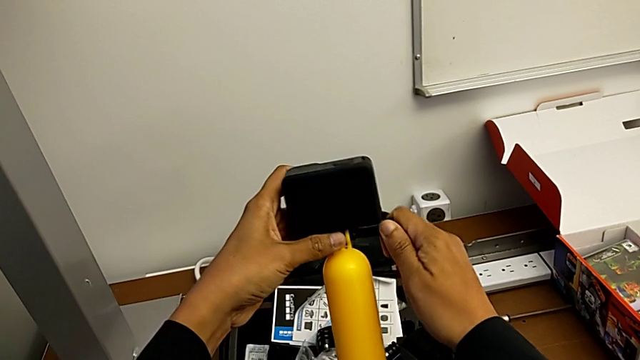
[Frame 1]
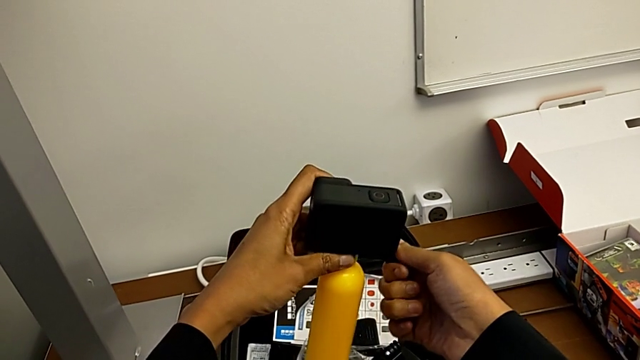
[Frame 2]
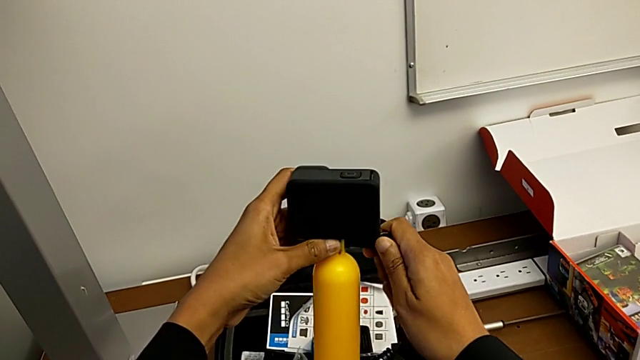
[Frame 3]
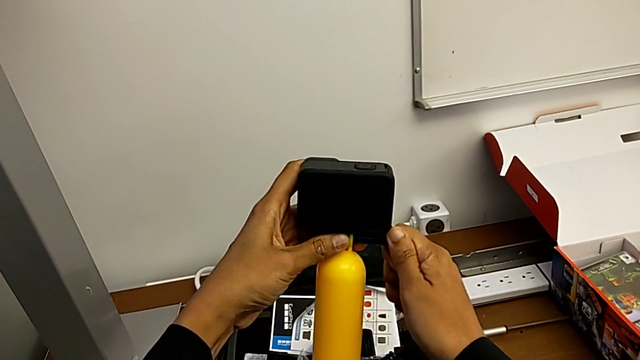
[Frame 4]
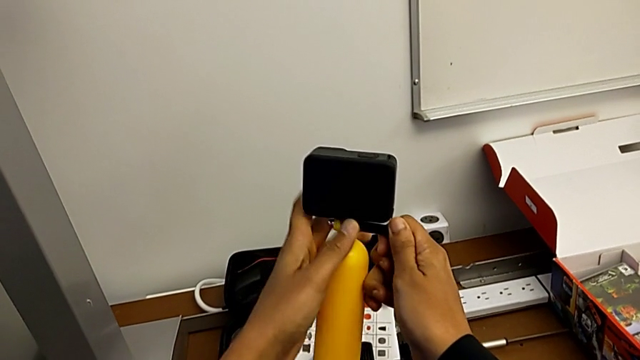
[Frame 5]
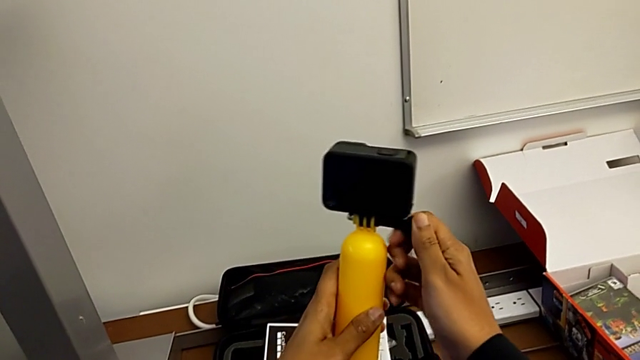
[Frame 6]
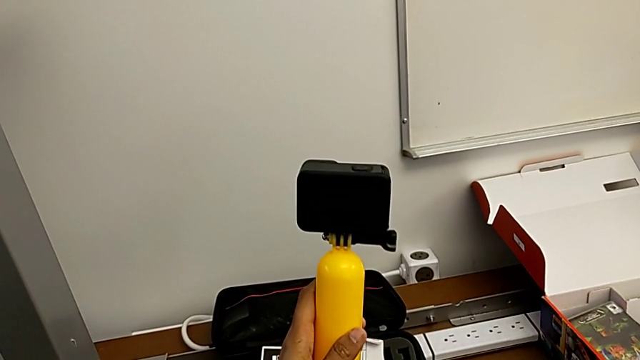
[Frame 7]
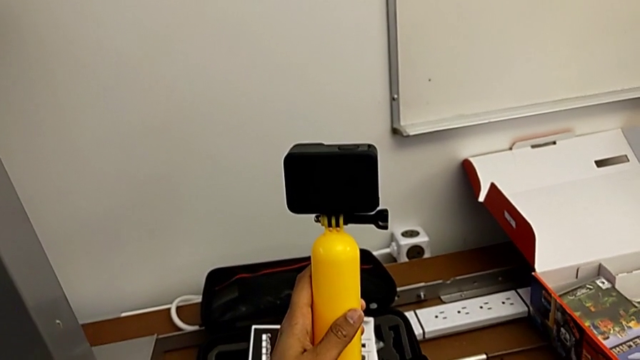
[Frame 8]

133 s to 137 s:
The camera wearer is changing their stance to tripod mode. They screw the mounting peg.

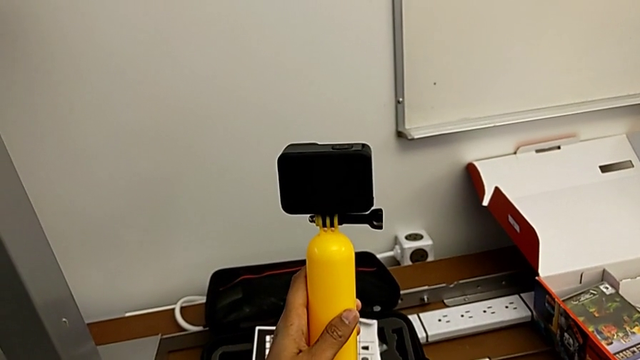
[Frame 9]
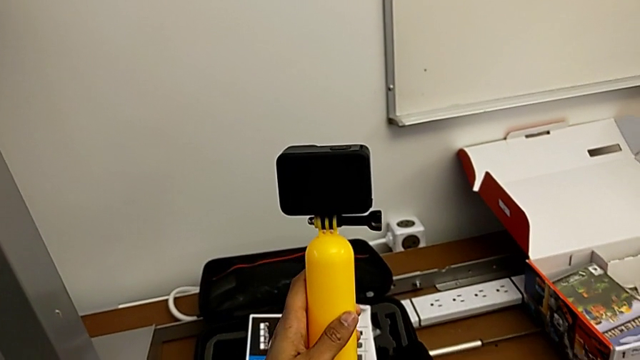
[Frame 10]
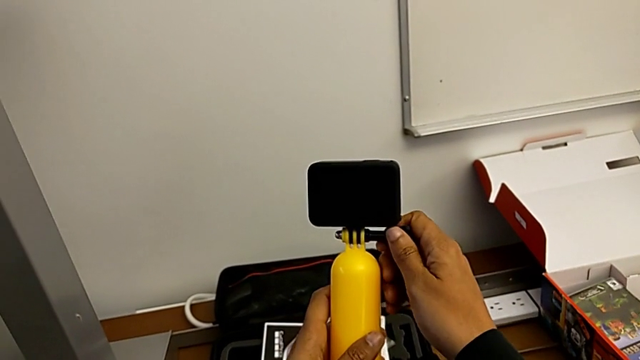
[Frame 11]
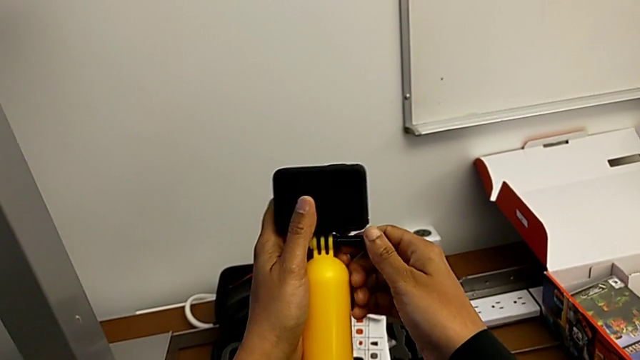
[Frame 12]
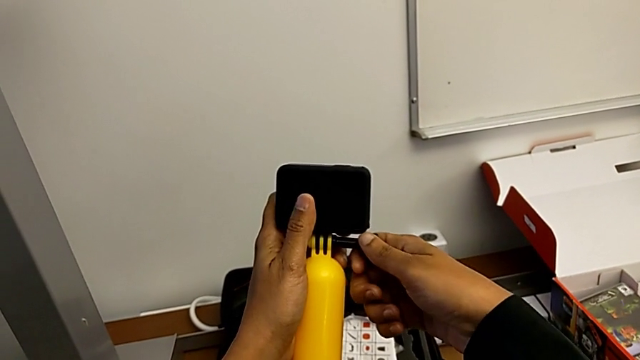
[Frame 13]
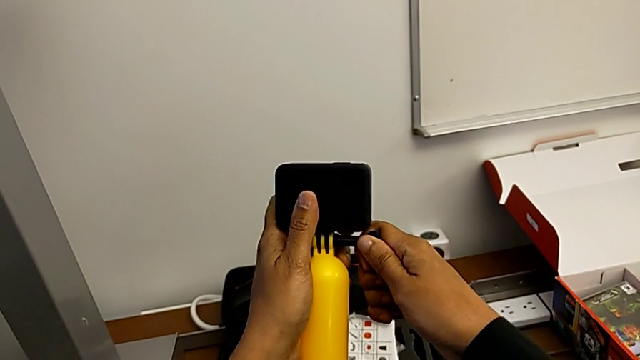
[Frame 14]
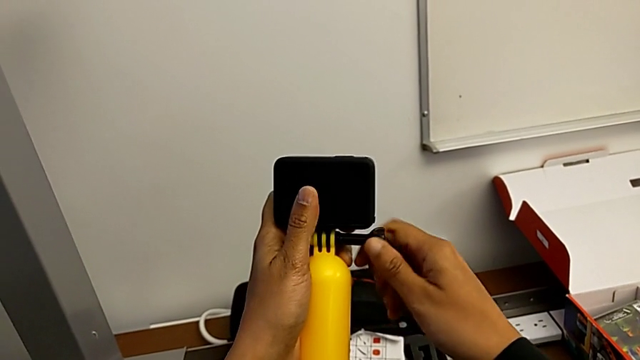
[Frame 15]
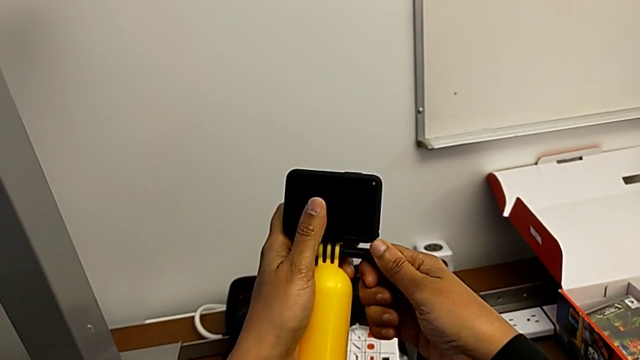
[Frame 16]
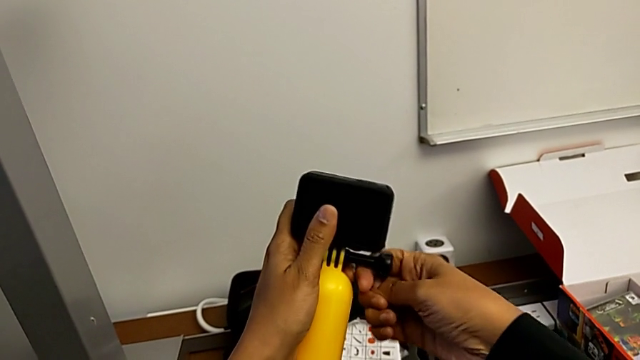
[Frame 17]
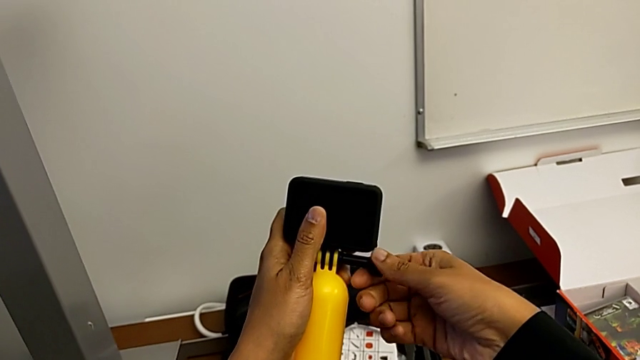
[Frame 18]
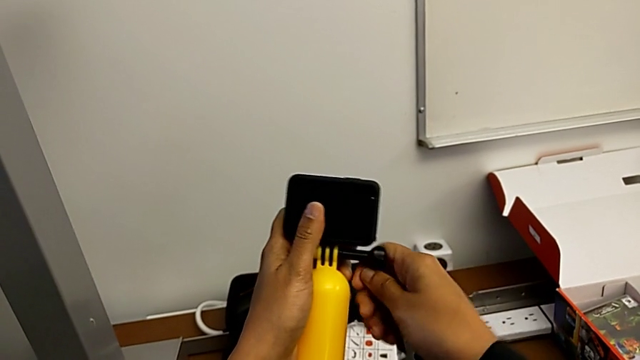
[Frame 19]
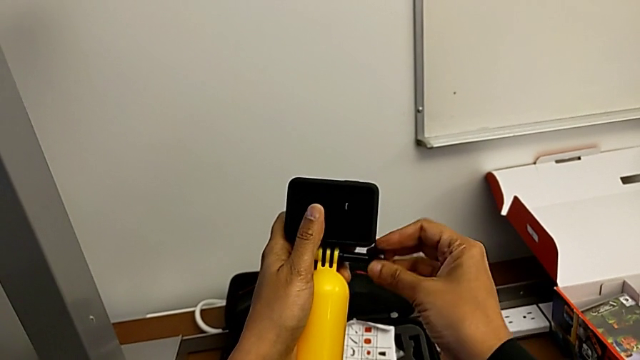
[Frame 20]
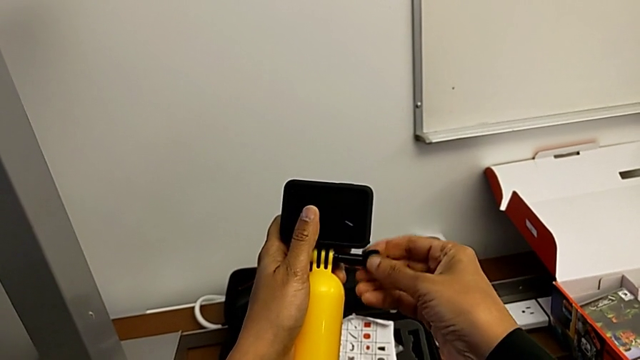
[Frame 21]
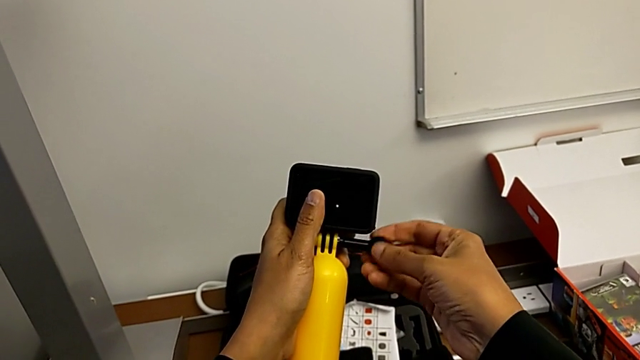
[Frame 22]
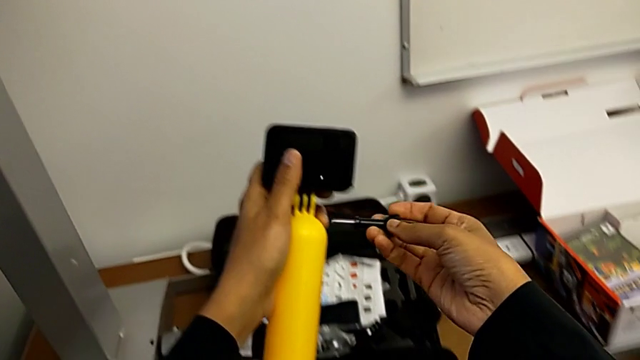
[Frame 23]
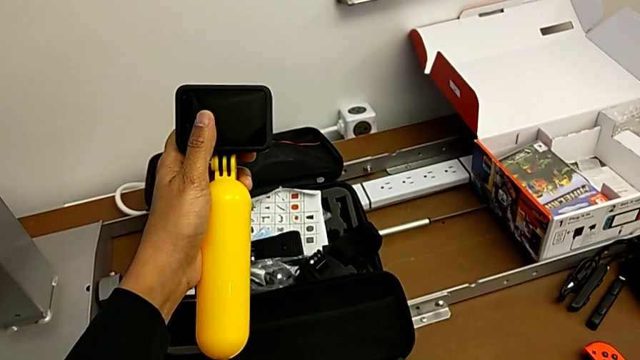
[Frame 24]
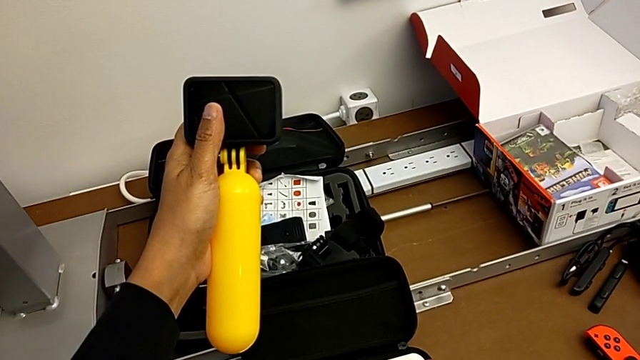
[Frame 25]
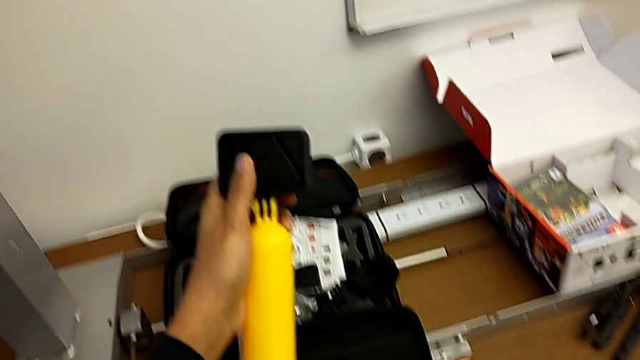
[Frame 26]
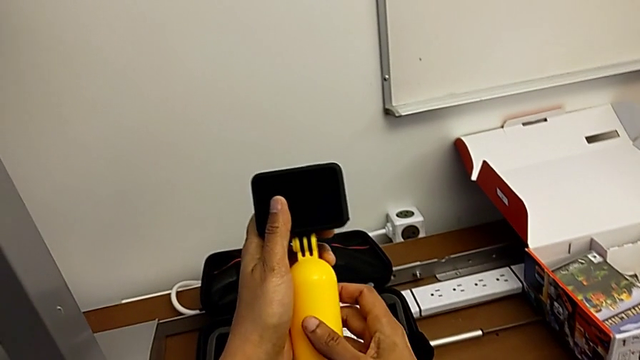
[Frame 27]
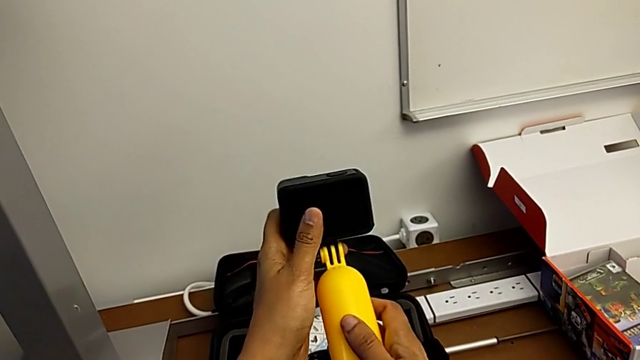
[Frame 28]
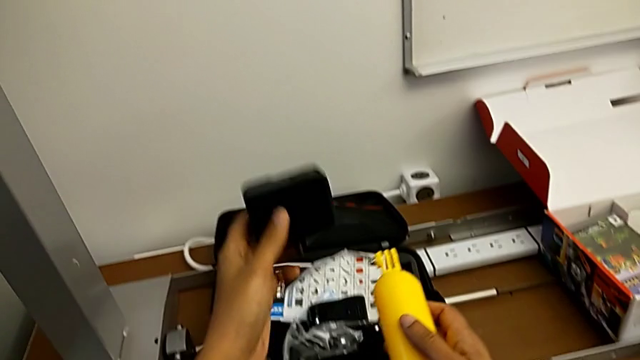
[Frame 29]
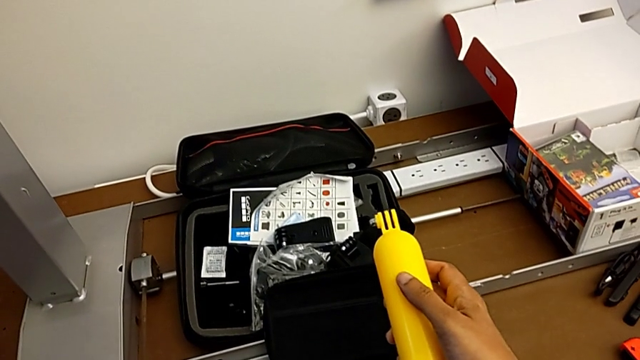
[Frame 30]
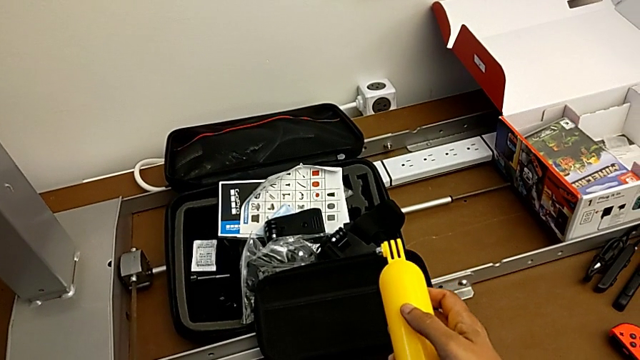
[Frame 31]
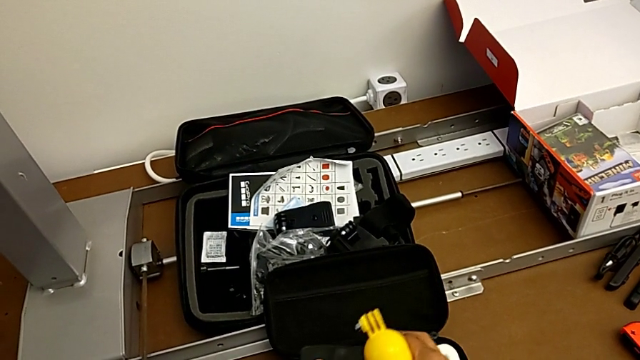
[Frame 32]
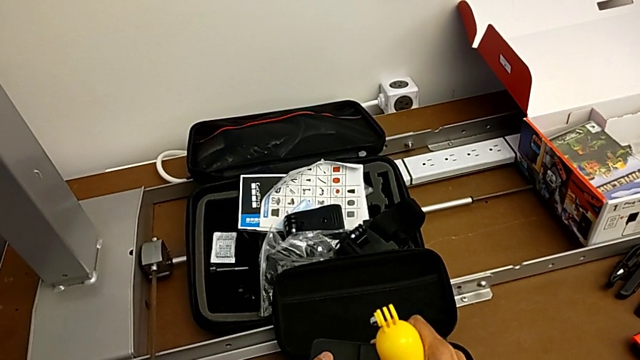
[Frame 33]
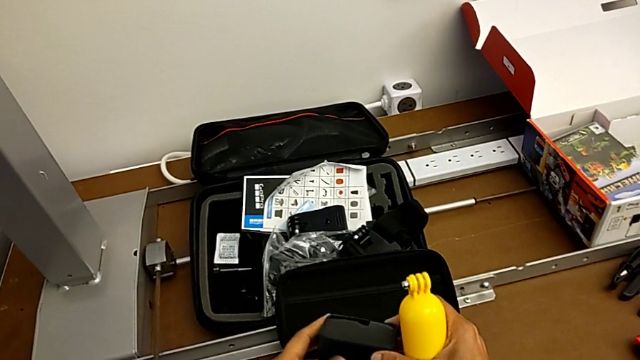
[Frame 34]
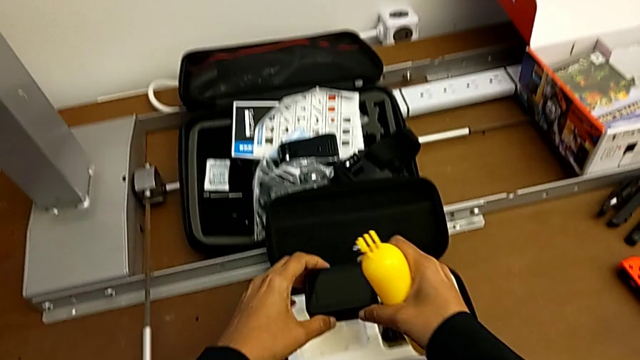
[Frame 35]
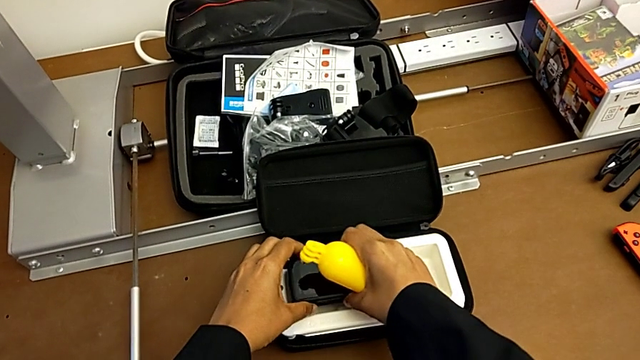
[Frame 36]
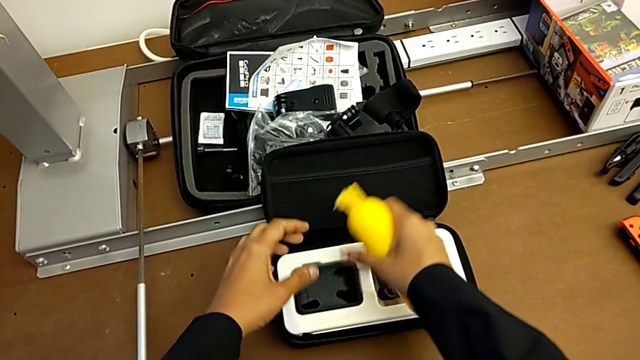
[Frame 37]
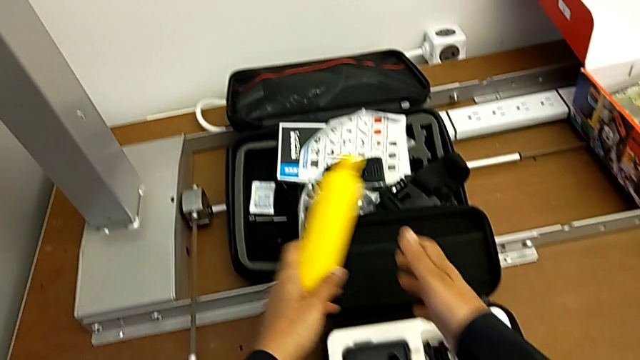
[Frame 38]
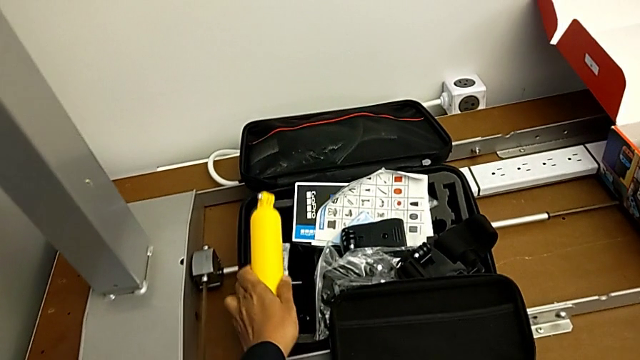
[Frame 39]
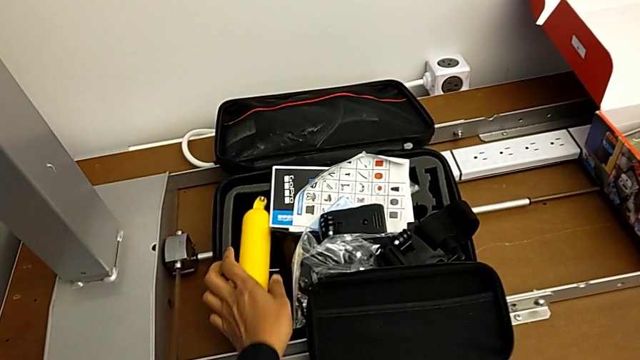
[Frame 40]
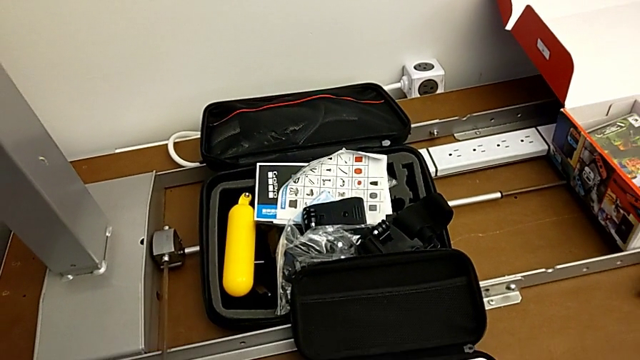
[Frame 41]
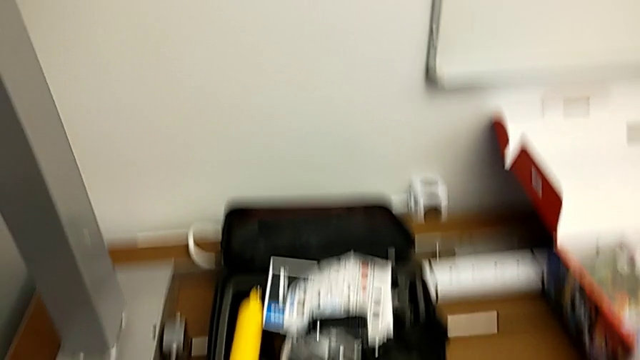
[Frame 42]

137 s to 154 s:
The camera wearer removes the tripod. They unscrew the mounting peg, place it, withdraw the handheld grip, place the GoPro, lift it, close the mounting peg, place the GoPro and place the handheld grip.
